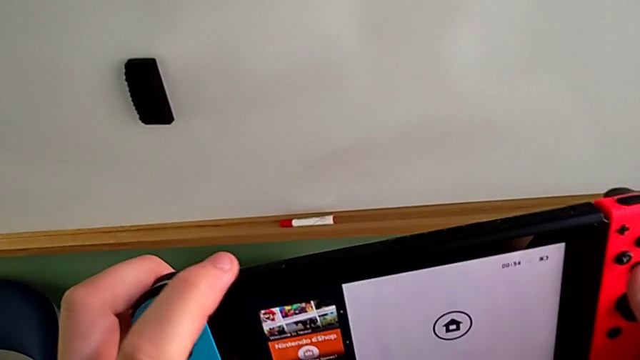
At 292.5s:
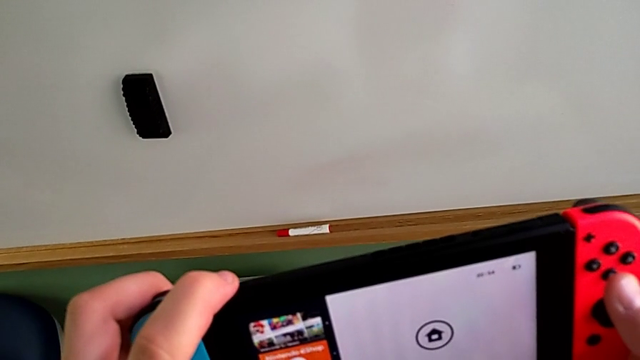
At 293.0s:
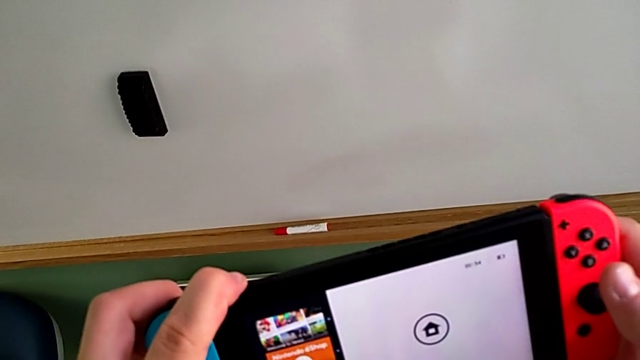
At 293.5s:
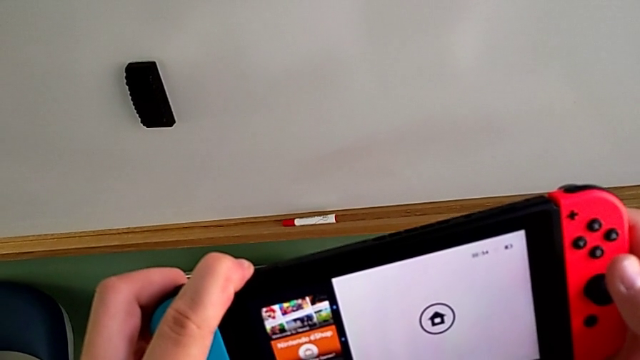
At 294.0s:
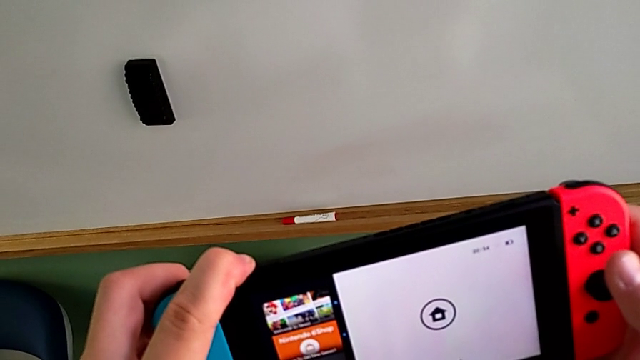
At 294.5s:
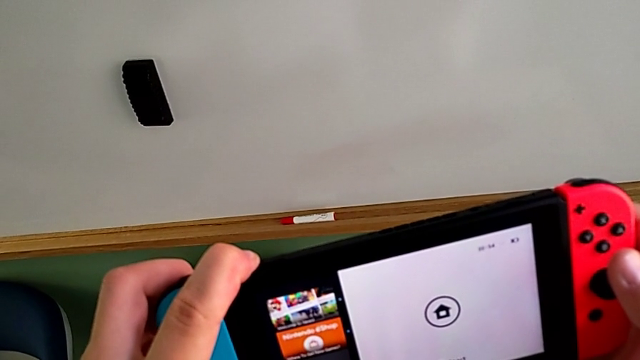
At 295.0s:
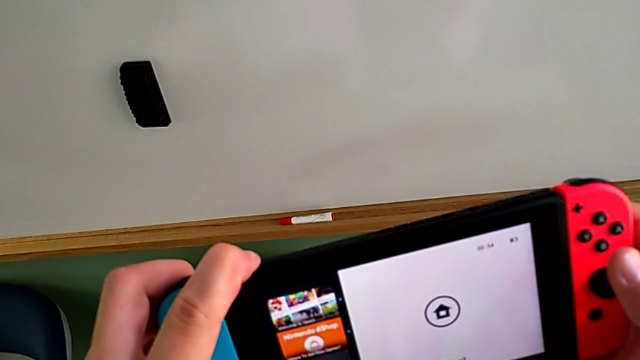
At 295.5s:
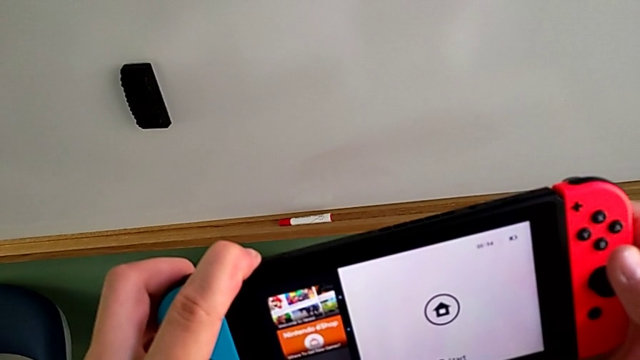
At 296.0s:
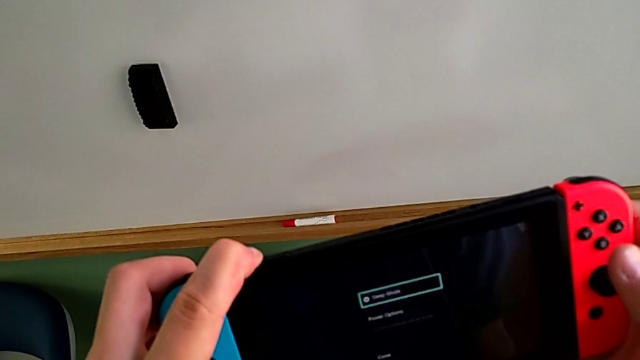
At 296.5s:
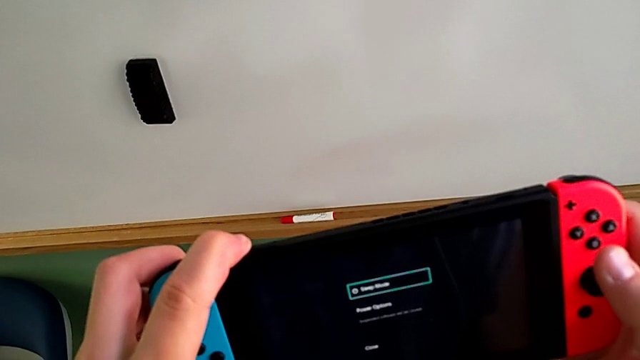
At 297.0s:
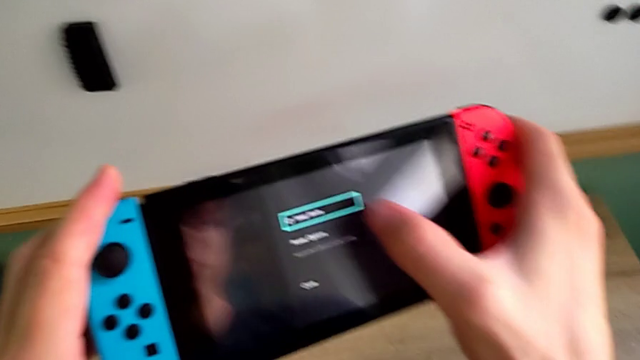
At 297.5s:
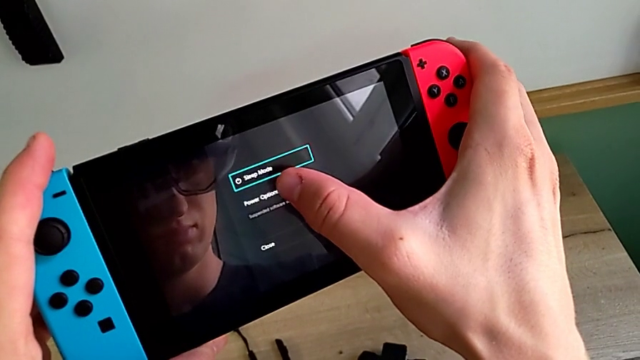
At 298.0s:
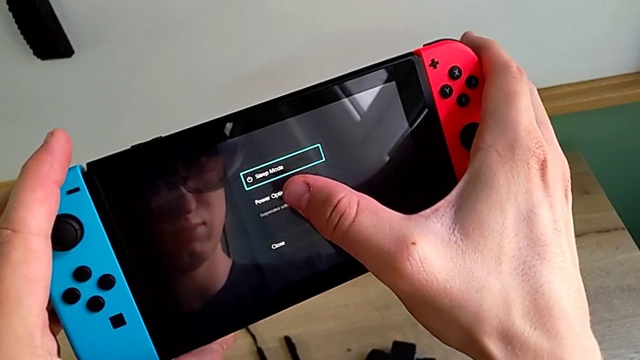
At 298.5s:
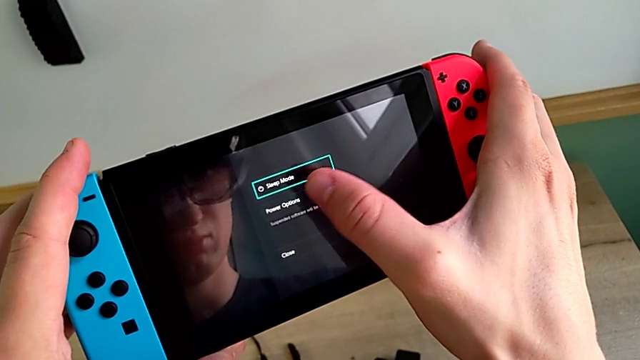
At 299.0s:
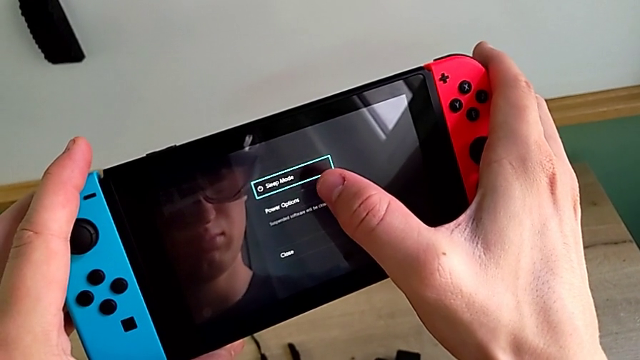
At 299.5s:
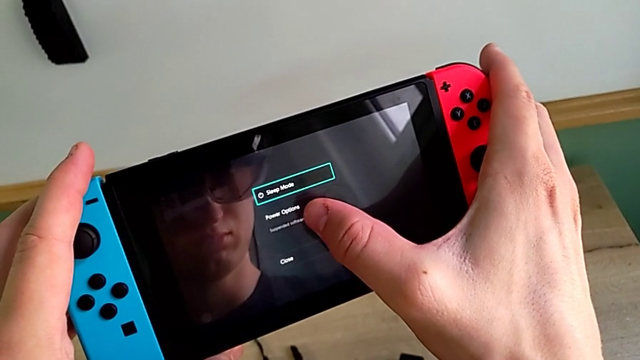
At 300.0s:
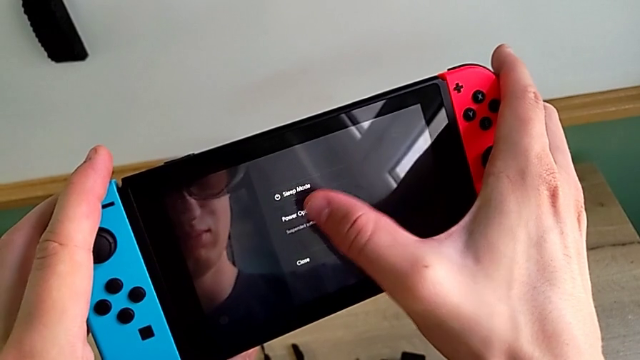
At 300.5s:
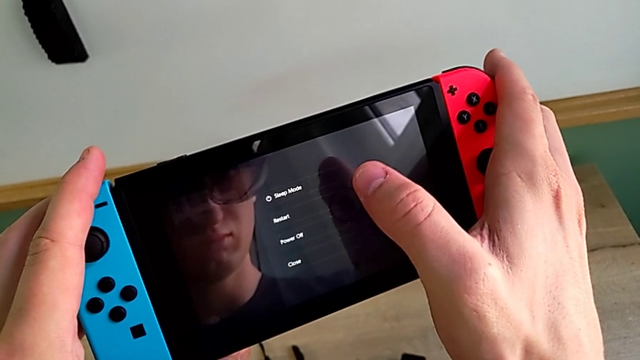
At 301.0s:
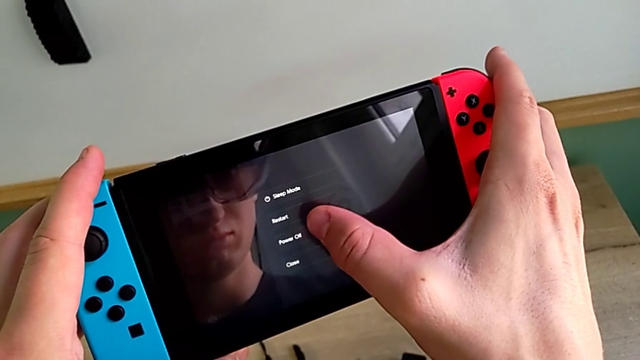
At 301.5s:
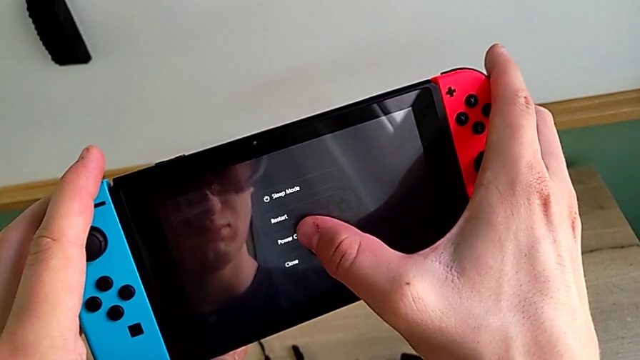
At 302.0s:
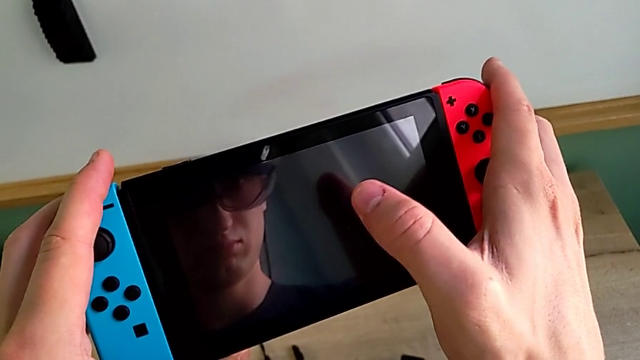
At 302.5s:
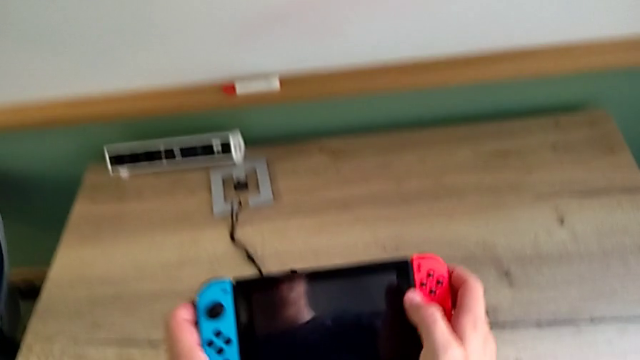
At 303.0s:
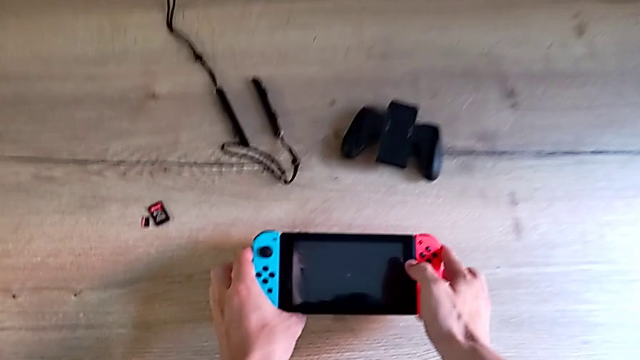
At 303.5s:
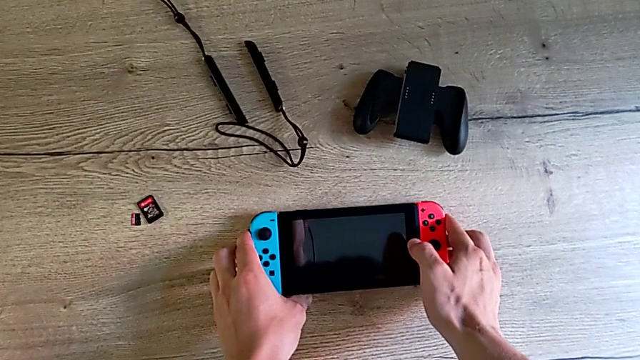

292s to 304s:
The camera wearer is turning off their Nintendo Switch. They hold the button, press the touch screen, turn off the Nintendo Switch and place it.
